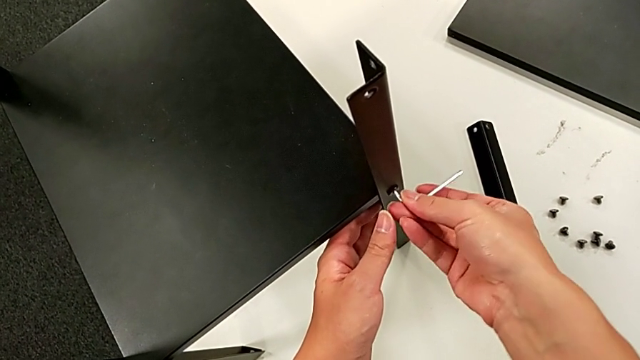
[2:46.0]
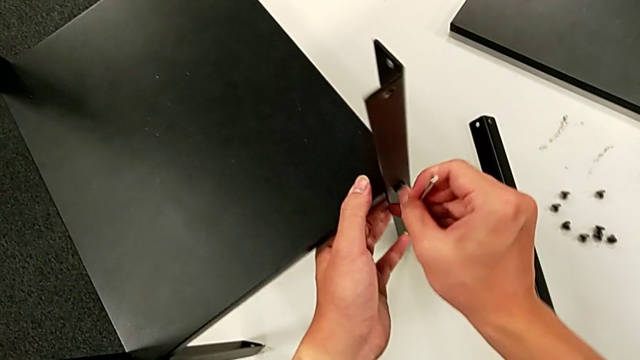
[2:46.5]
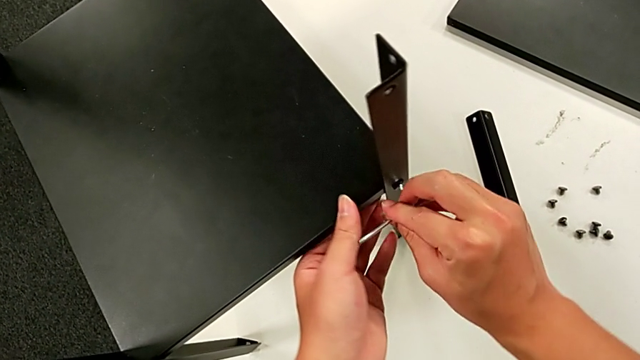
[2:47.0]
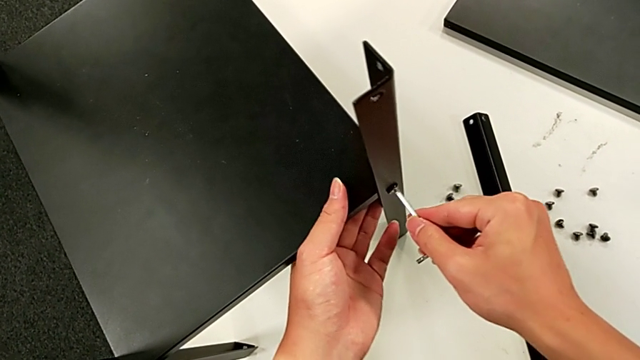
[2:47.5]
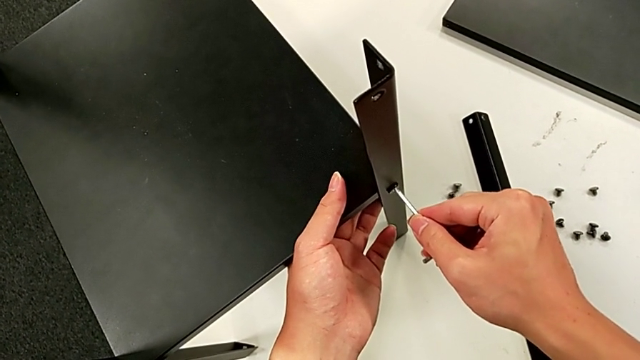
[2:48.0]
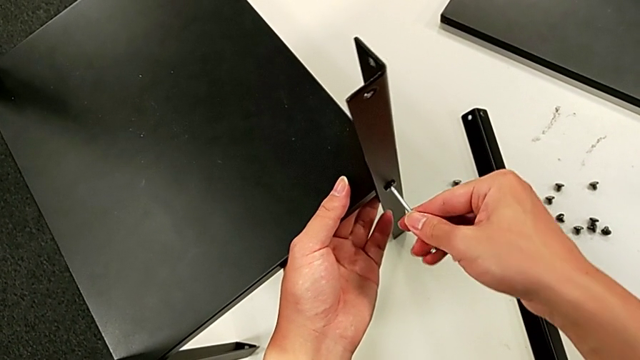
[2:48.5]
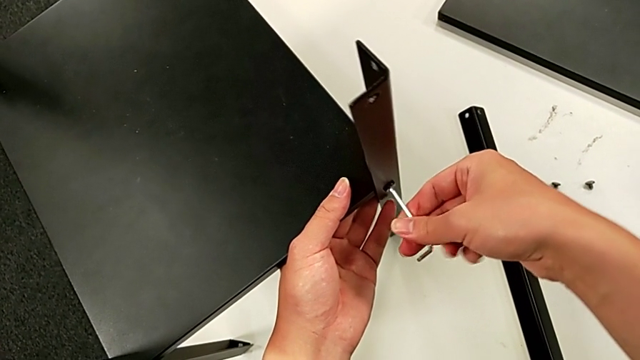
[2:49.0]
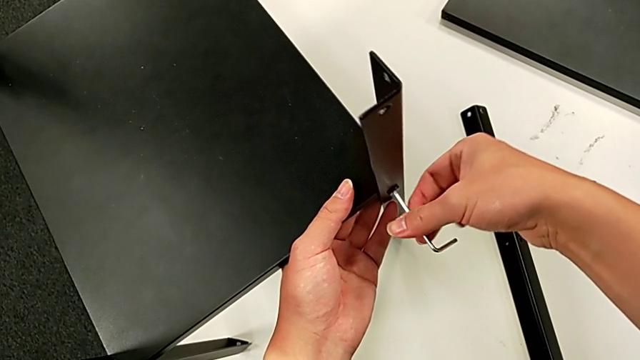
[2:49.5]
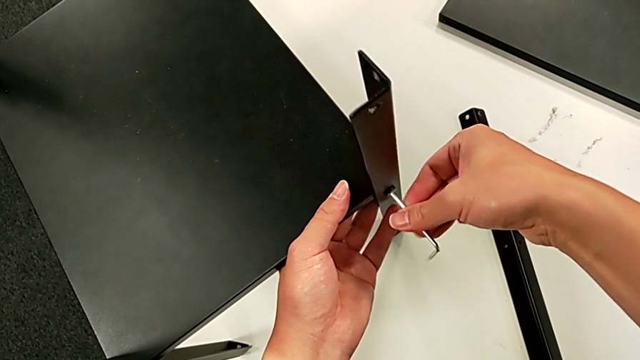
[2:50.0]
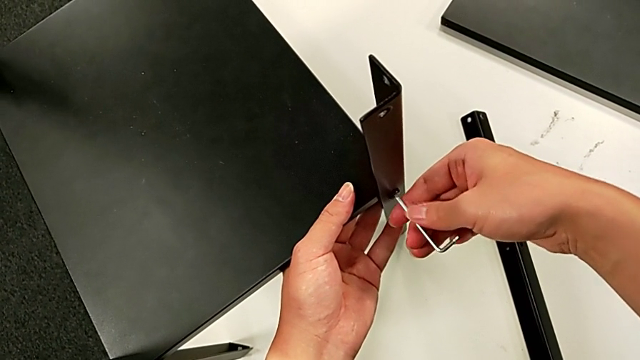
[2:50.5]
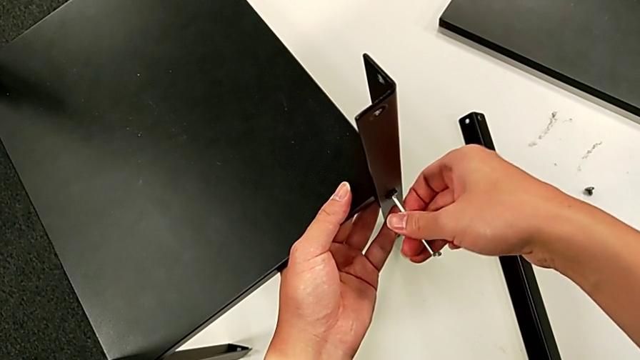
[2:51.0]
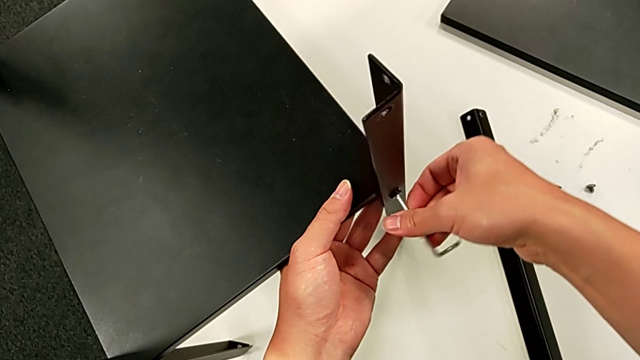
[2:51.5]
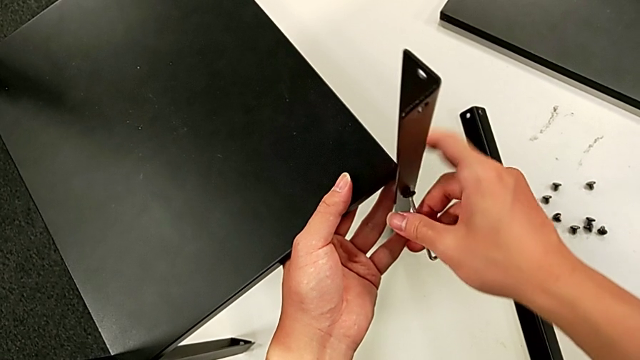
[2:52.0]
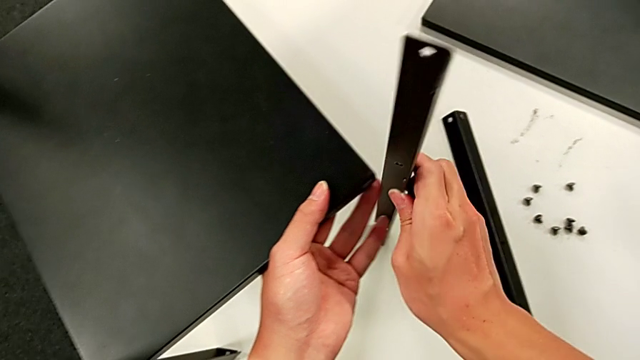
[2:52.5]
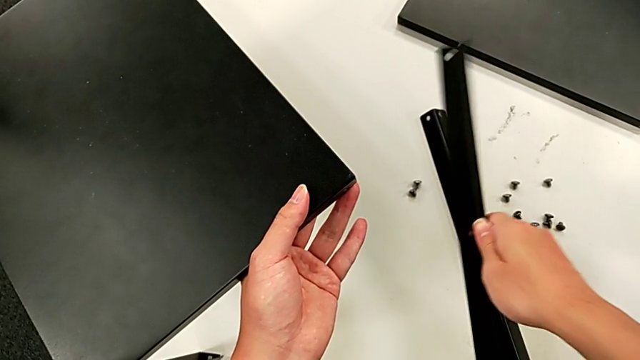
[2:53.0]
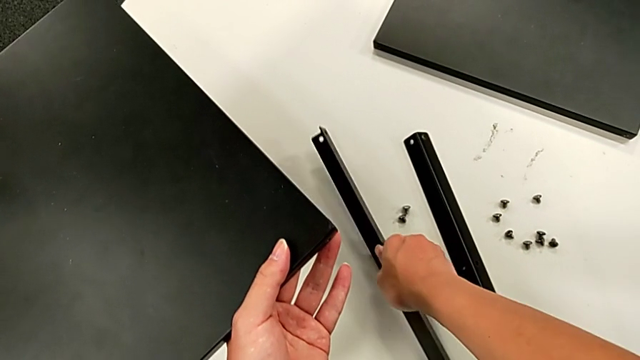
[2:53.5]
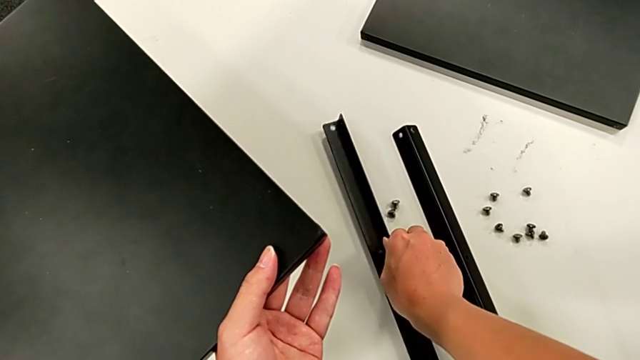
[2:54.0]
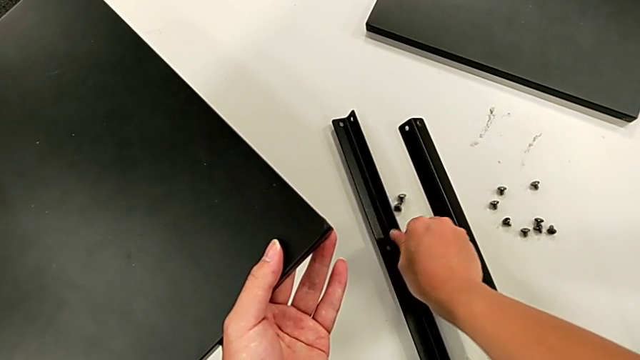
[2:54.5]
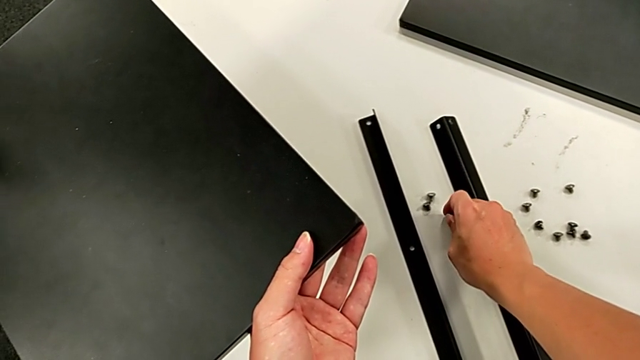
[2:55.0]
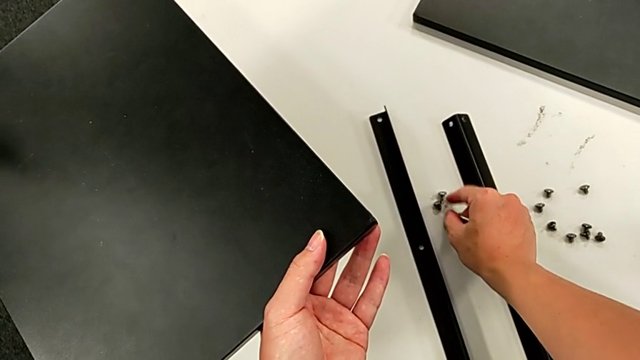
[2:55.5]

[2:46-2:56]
The camera wearer is disassembling the second leg. They unscrew the hex socket head, rotate the Allen wrench, insert it, unscrew the hex socket head, disassemble the second leg, withdraw the Allen wrench, place the second leg and place the hex socket head.

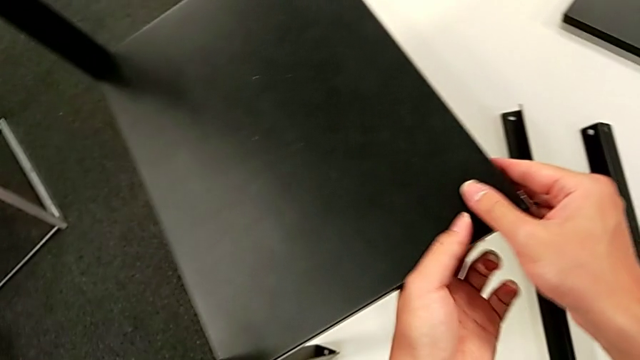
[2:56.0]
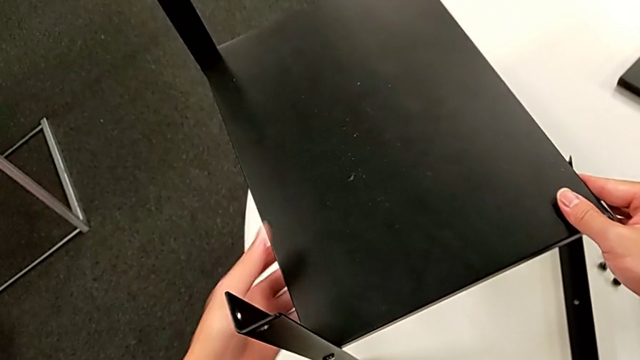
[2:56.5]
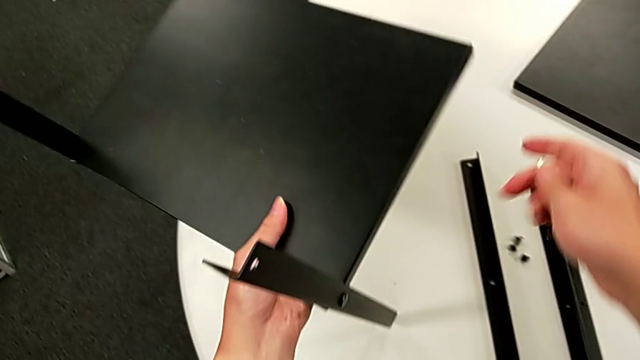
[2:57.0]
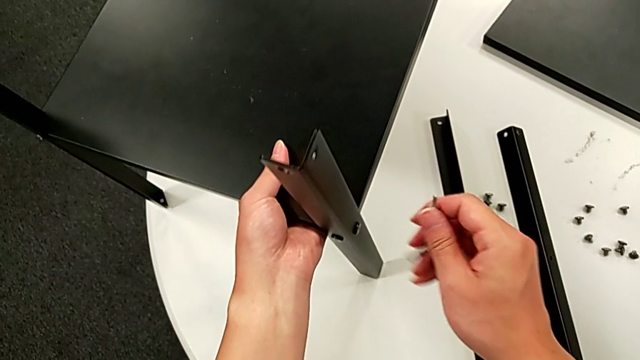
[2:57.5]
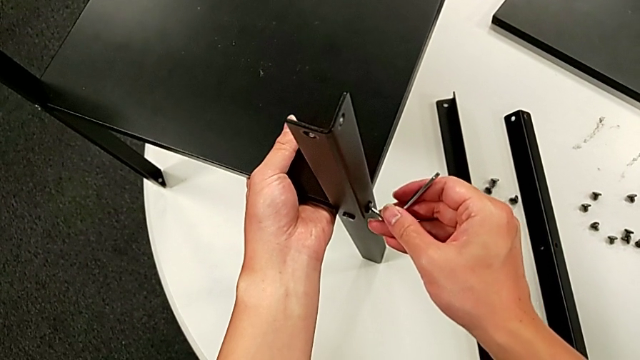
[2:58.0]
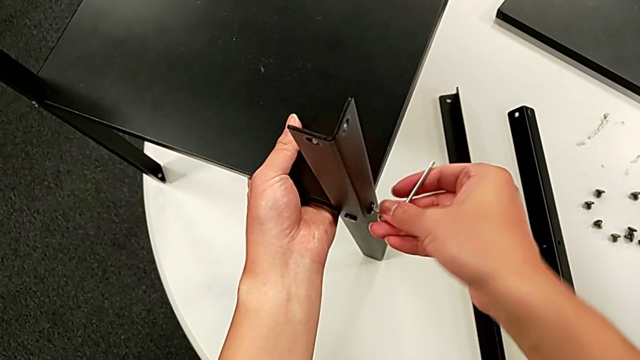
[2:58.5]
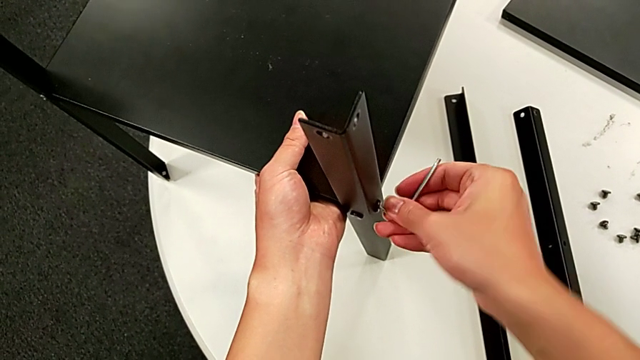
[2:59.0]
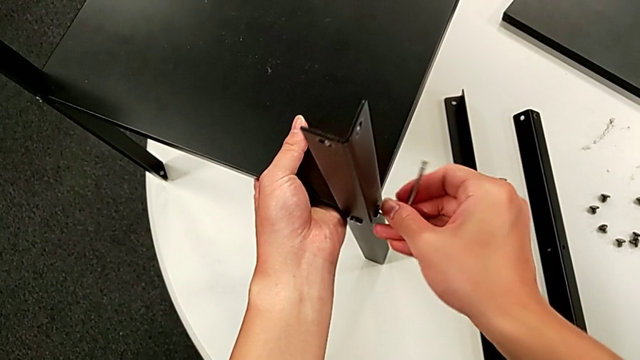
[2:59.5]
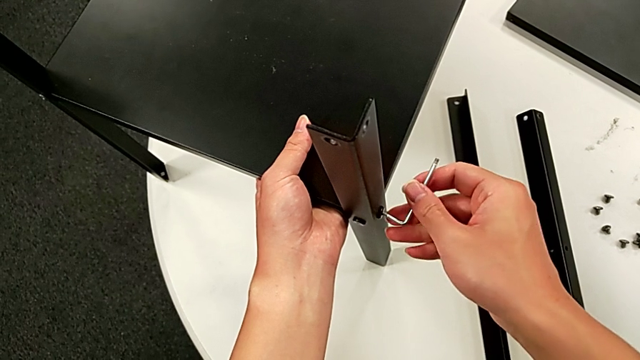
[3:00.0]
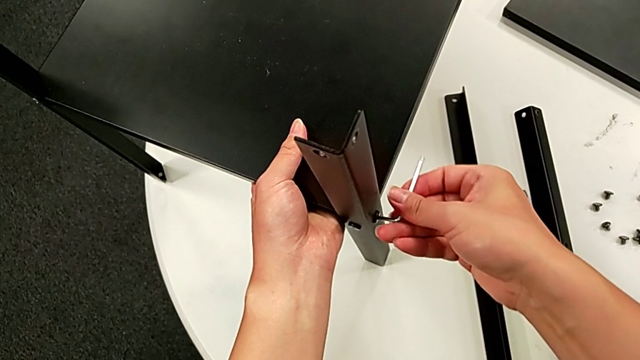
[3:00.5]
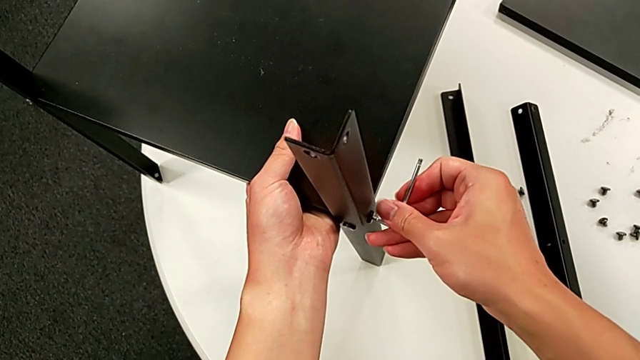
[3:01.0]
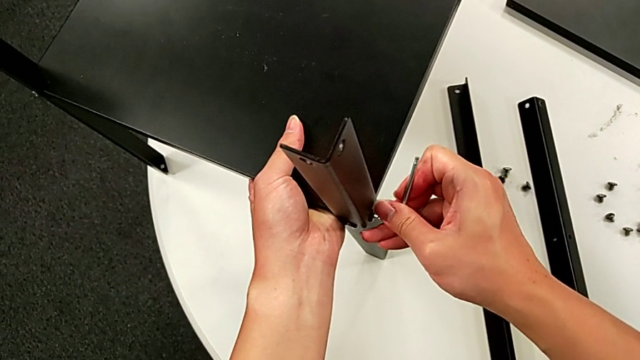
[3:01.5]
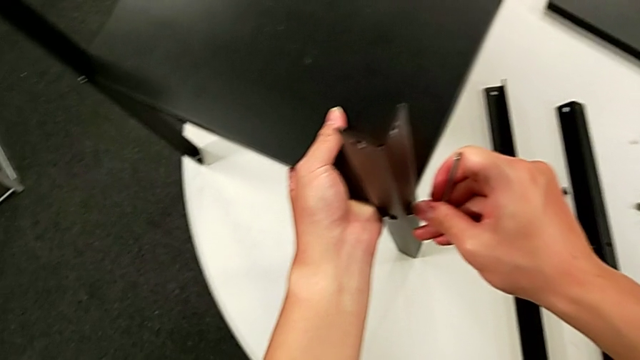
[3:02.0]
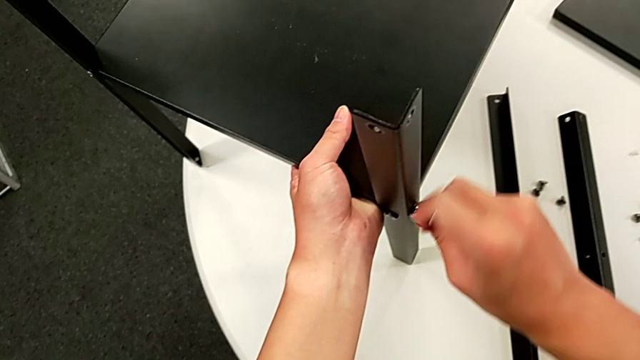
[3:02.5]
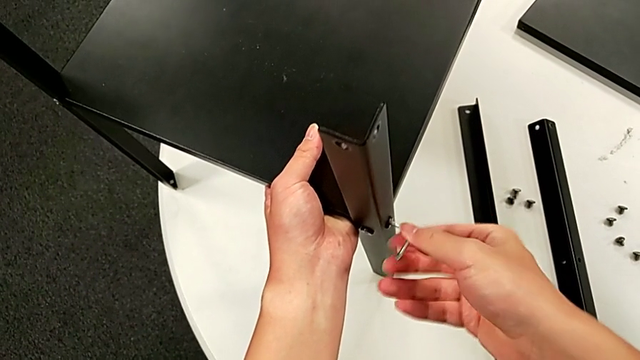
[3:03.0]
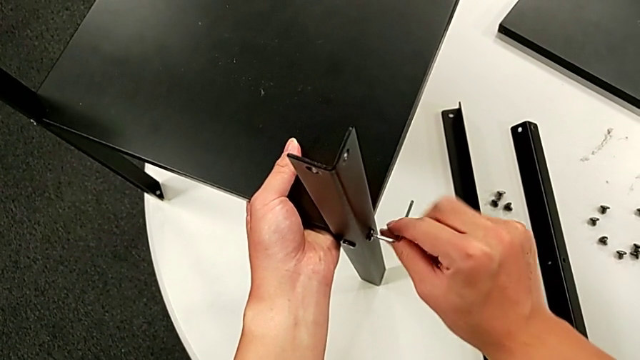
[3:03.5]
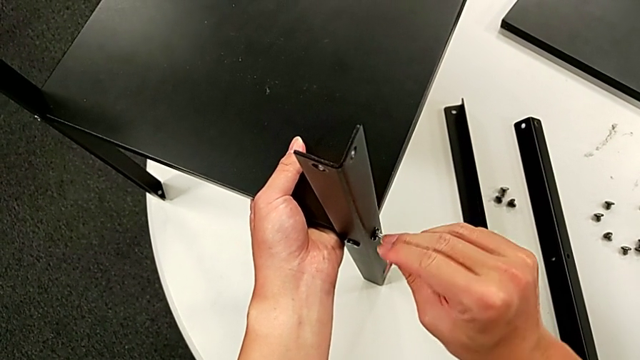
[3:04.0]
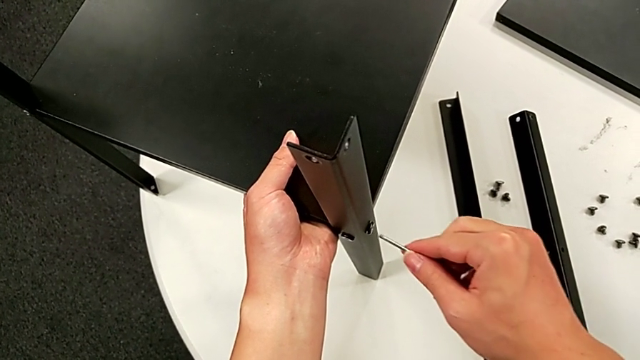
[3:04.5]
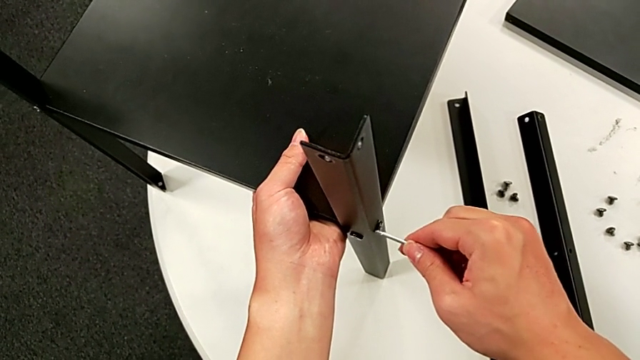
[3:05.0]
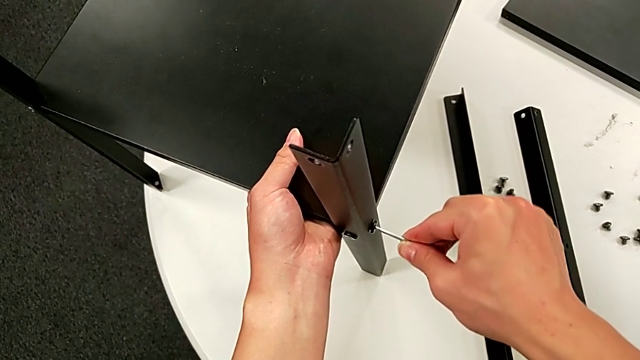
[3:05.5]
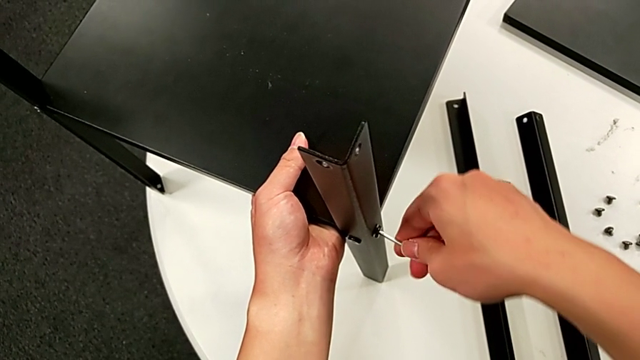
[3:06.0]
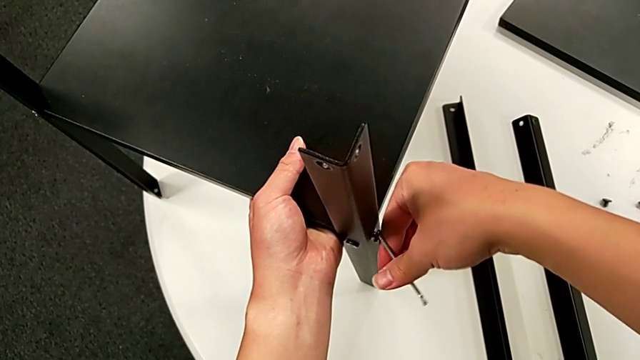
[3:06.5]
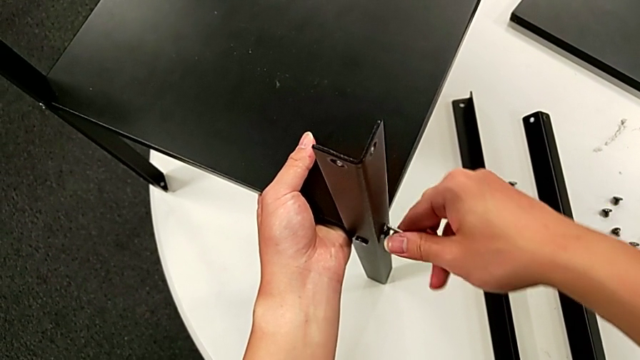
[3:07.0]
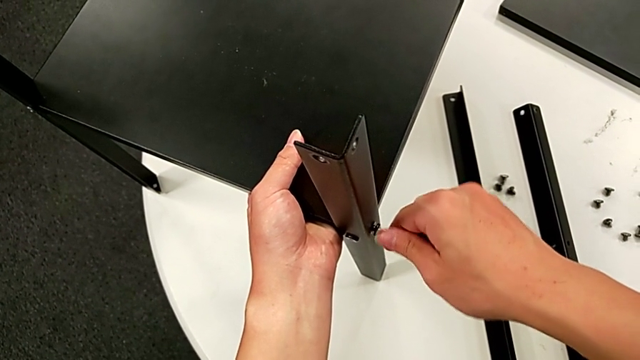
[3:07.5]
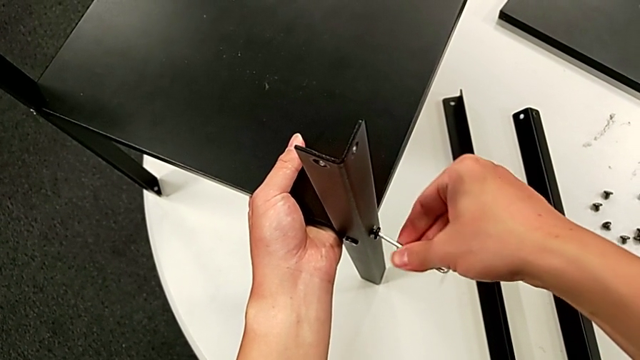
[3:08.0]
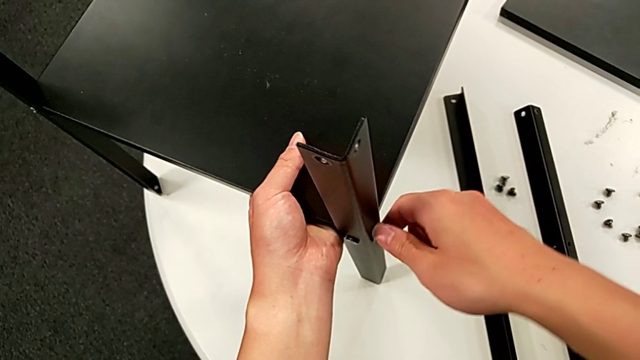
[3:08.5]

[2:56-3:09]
The camera wearer is disassembling the third leg. They rotate the nightstand, approach the hex socket head, insert the Allen wrench, unscrew the hex socket head, withdraw the Allen wrench, insert it, unscrew the hex socket head, disassemble it and withdraw the Allen wrench.
